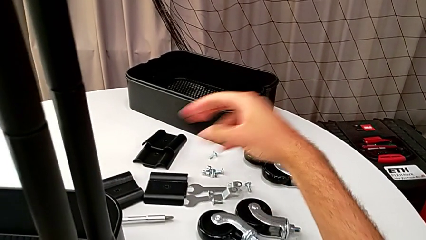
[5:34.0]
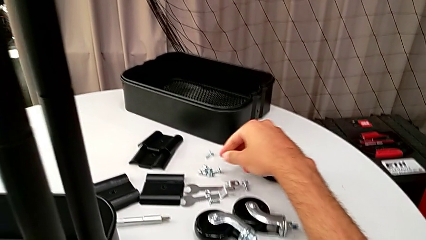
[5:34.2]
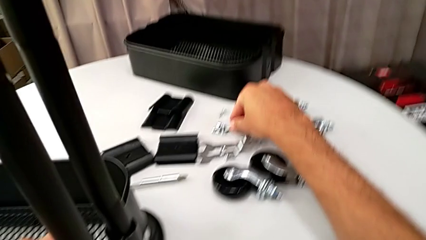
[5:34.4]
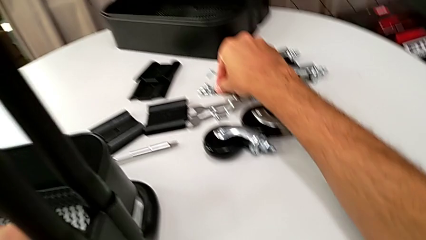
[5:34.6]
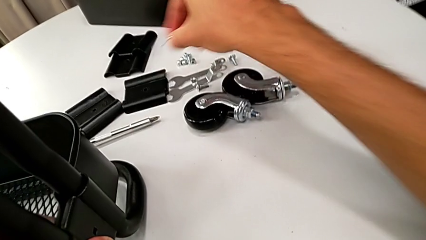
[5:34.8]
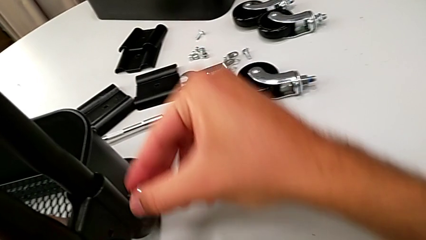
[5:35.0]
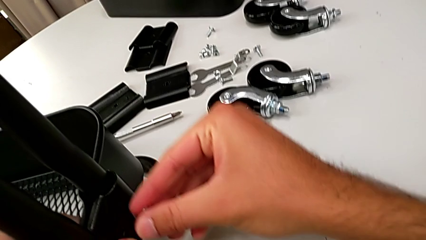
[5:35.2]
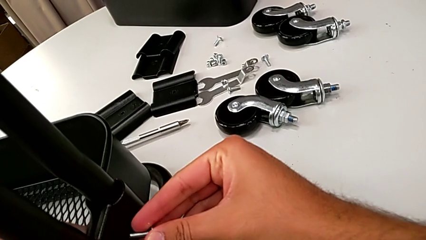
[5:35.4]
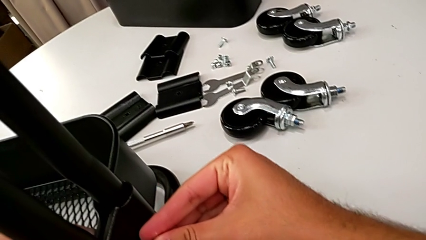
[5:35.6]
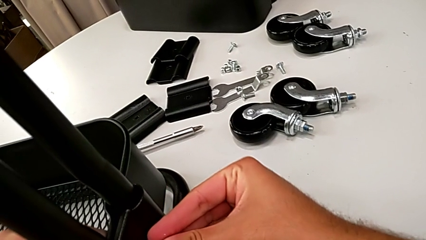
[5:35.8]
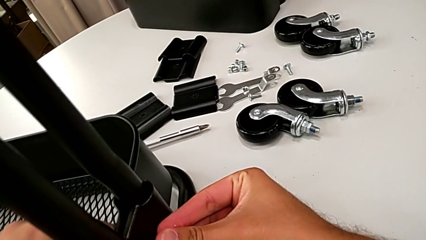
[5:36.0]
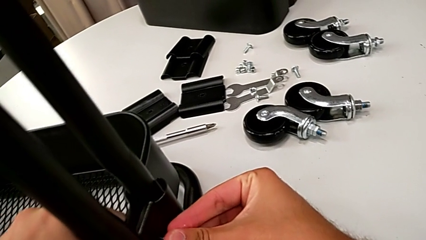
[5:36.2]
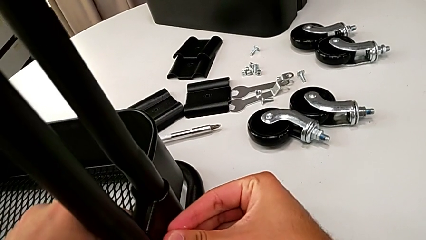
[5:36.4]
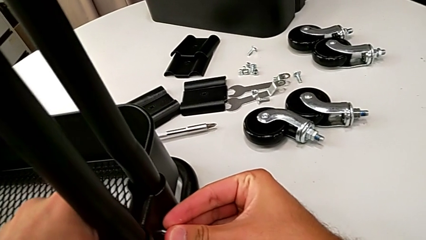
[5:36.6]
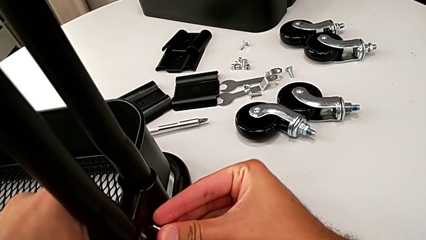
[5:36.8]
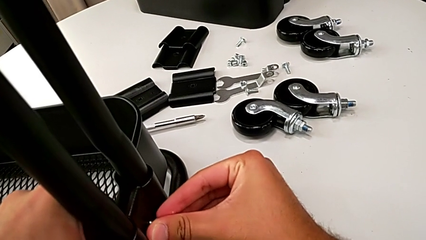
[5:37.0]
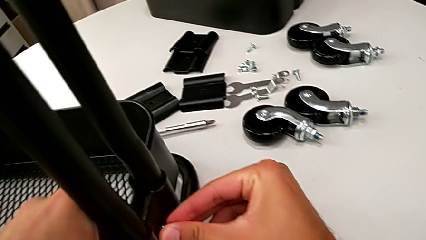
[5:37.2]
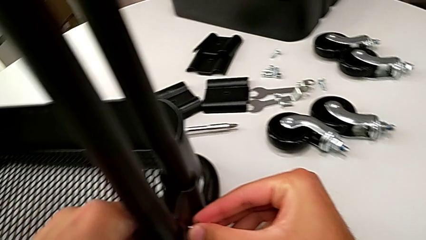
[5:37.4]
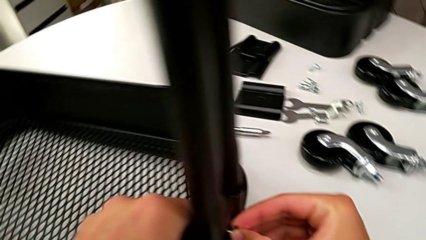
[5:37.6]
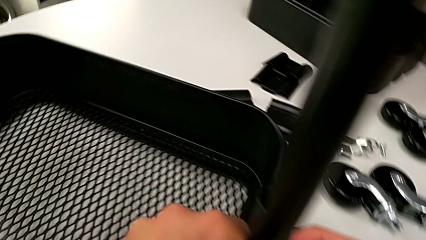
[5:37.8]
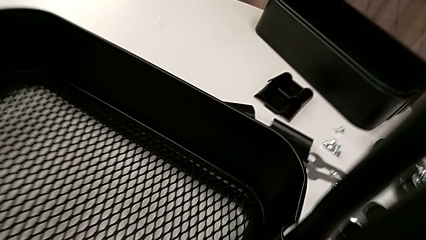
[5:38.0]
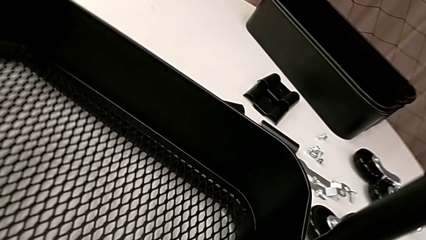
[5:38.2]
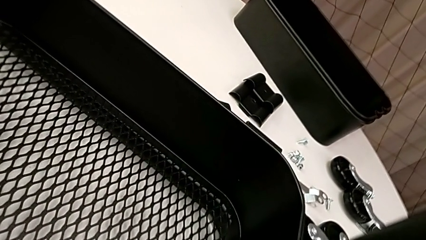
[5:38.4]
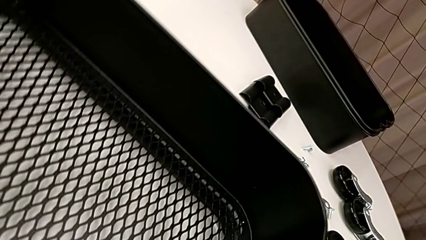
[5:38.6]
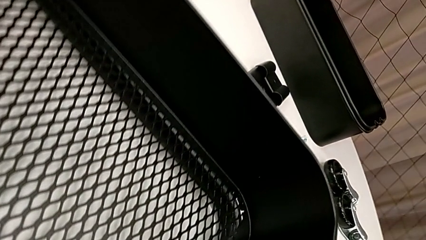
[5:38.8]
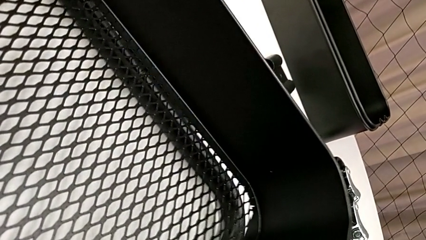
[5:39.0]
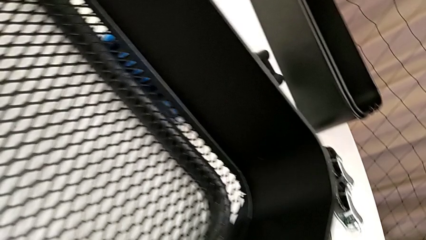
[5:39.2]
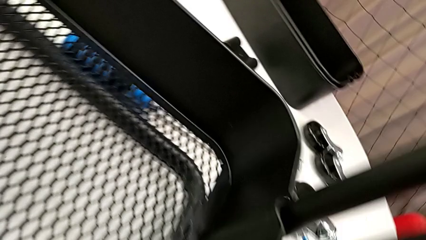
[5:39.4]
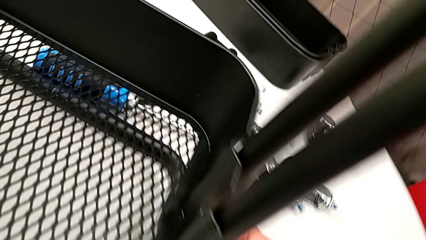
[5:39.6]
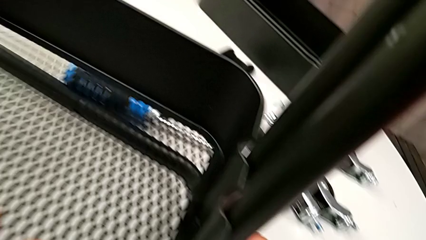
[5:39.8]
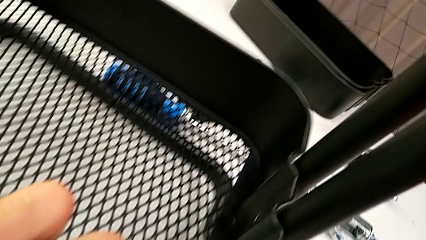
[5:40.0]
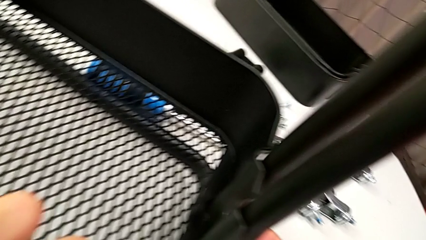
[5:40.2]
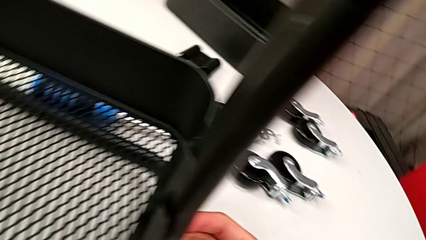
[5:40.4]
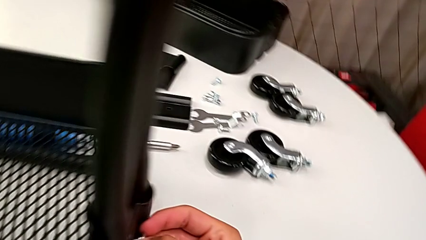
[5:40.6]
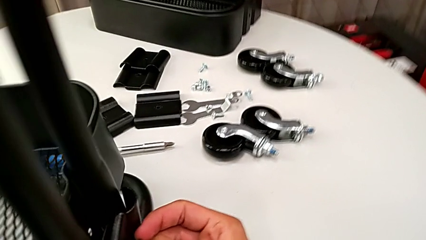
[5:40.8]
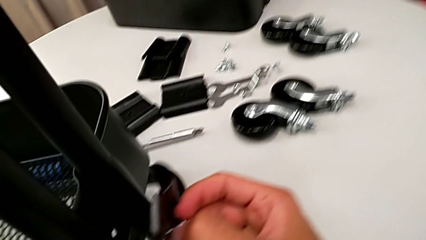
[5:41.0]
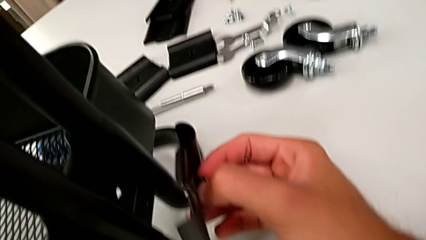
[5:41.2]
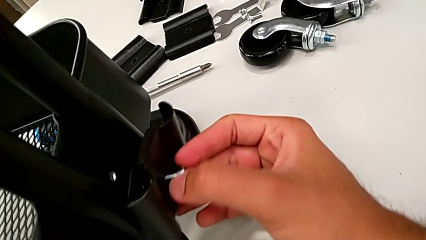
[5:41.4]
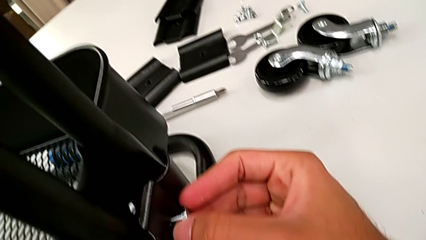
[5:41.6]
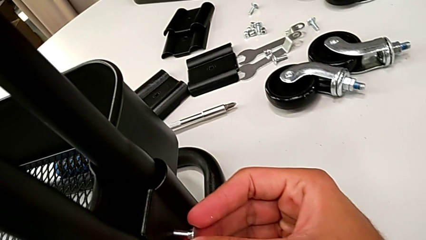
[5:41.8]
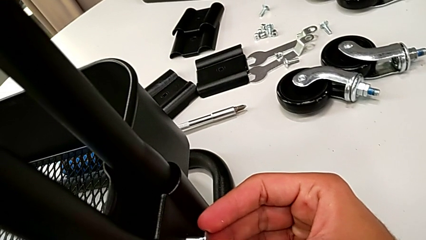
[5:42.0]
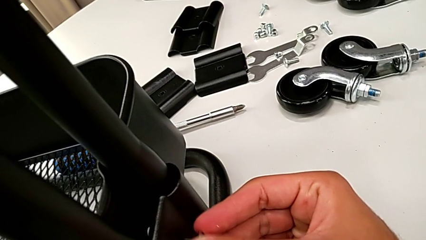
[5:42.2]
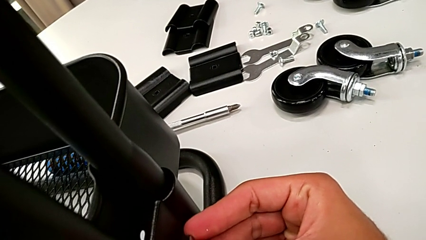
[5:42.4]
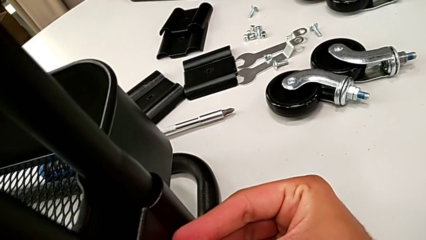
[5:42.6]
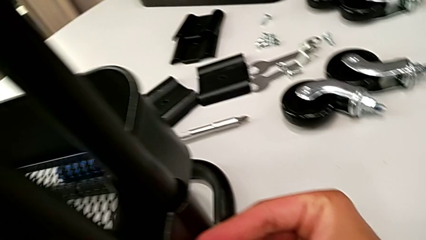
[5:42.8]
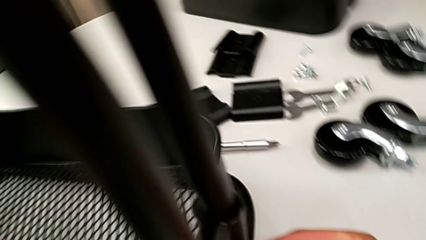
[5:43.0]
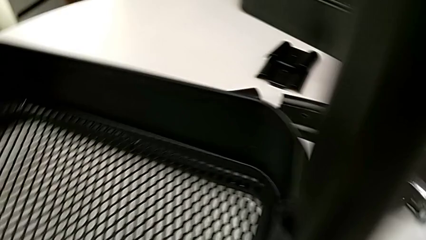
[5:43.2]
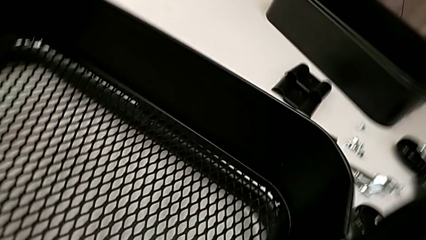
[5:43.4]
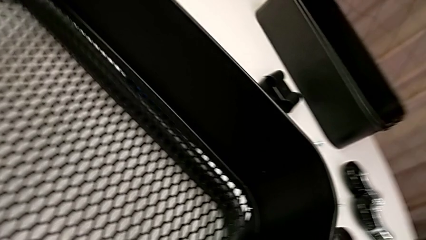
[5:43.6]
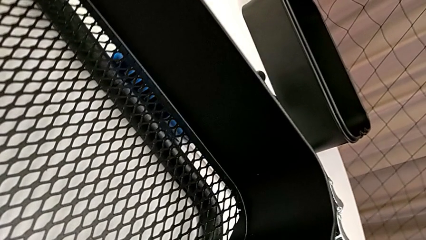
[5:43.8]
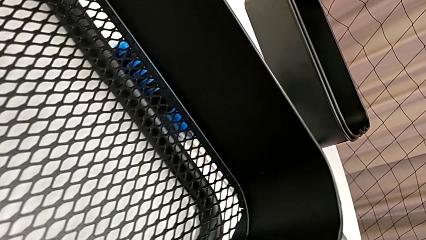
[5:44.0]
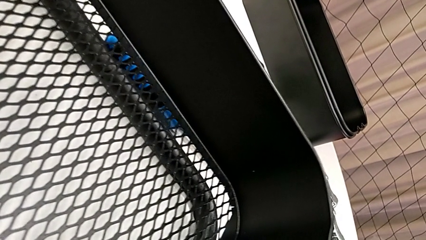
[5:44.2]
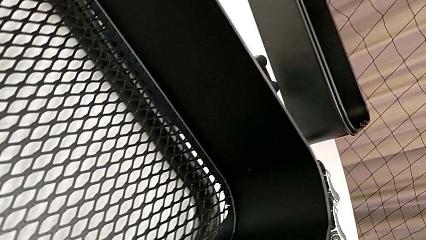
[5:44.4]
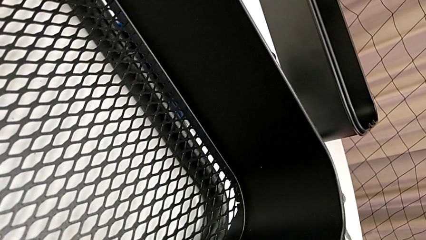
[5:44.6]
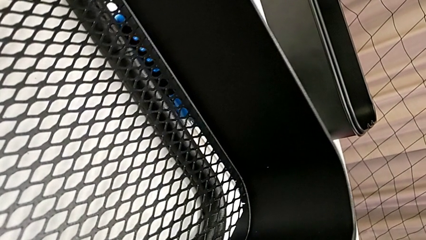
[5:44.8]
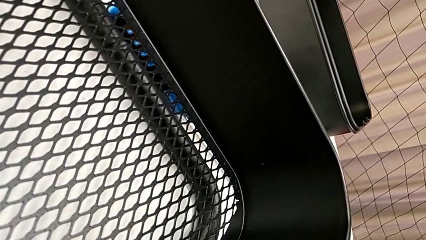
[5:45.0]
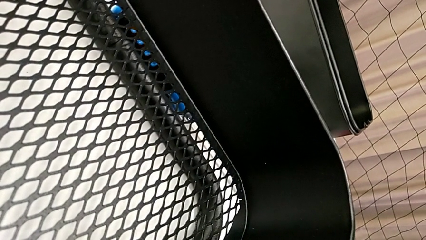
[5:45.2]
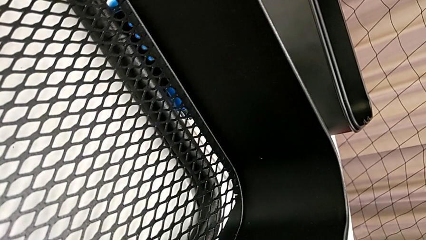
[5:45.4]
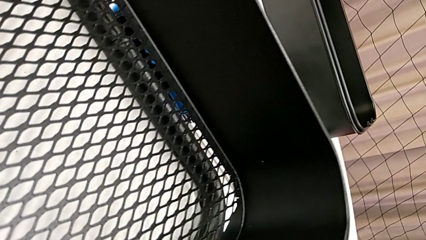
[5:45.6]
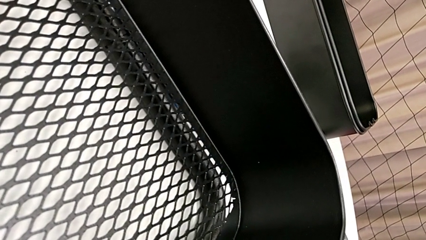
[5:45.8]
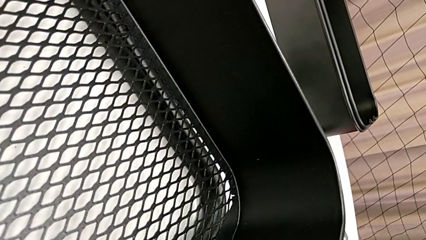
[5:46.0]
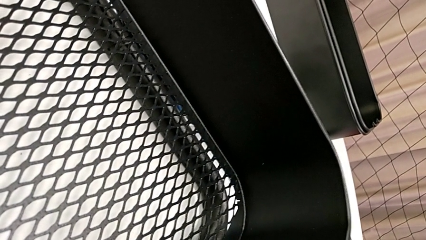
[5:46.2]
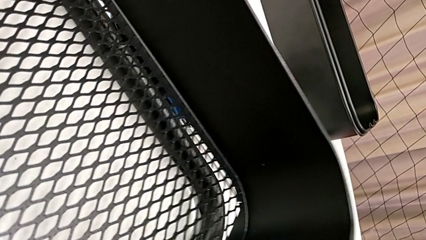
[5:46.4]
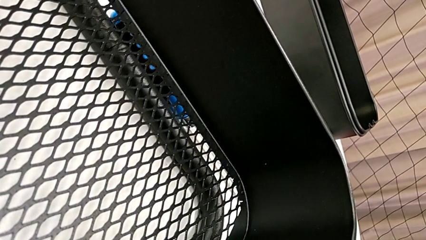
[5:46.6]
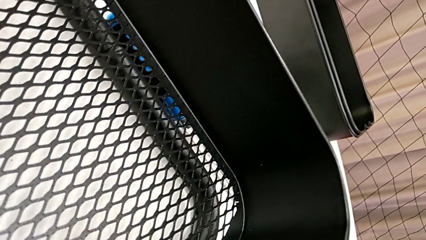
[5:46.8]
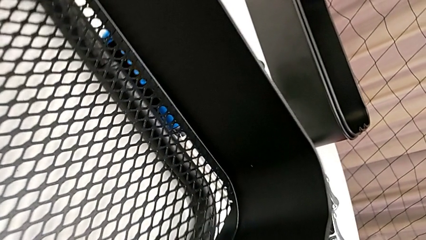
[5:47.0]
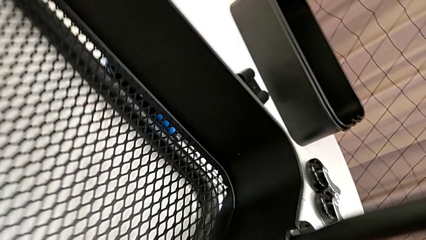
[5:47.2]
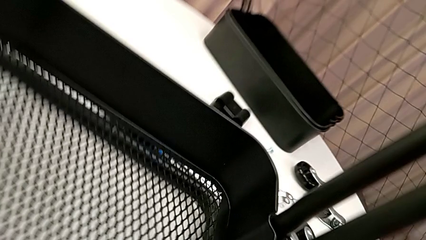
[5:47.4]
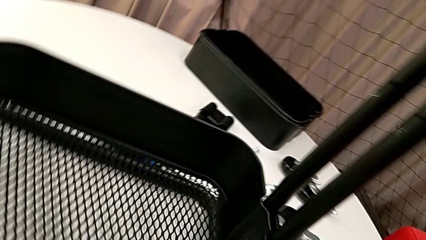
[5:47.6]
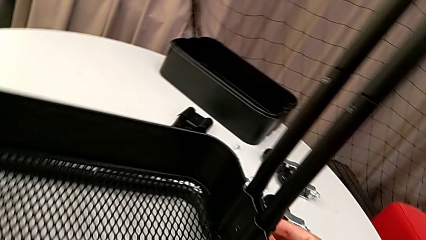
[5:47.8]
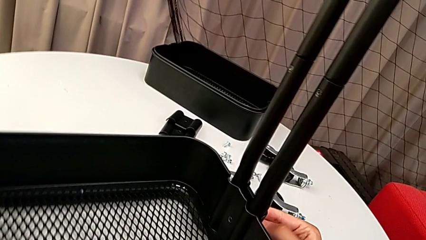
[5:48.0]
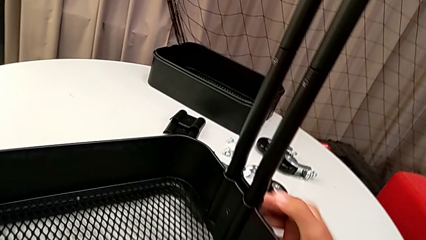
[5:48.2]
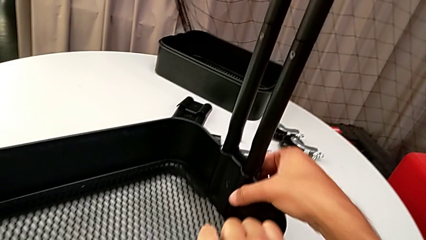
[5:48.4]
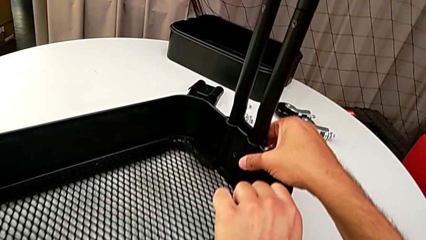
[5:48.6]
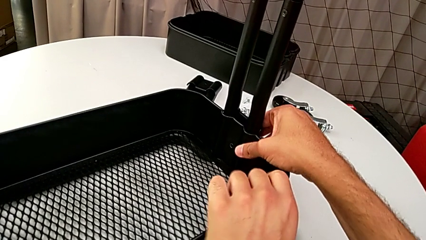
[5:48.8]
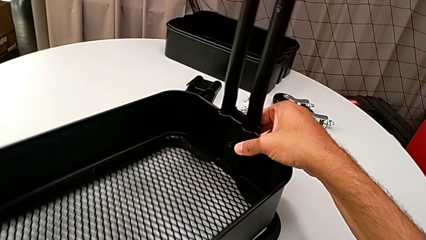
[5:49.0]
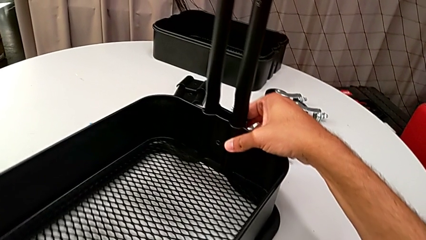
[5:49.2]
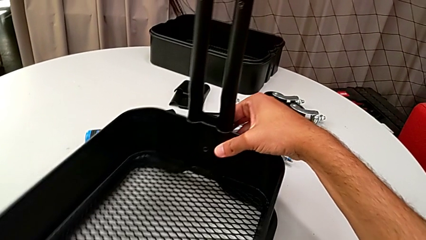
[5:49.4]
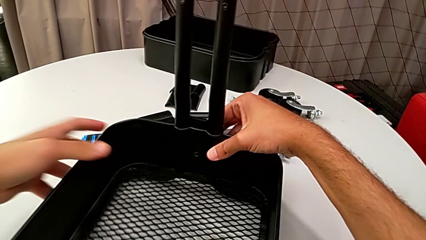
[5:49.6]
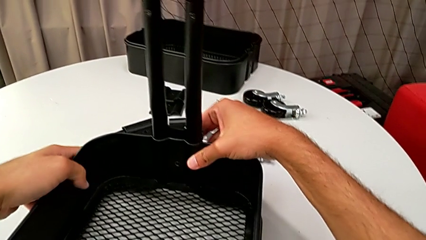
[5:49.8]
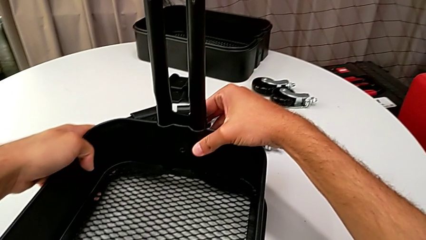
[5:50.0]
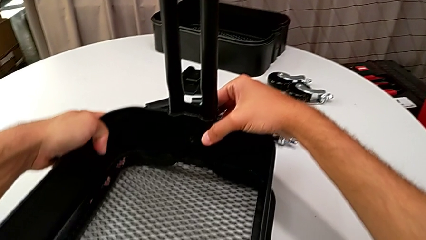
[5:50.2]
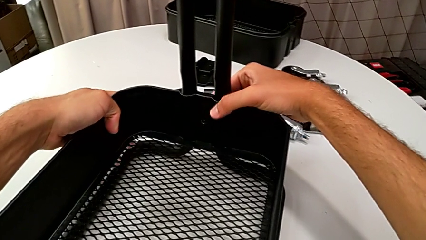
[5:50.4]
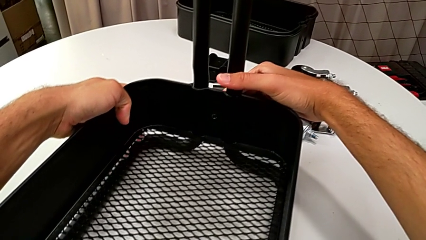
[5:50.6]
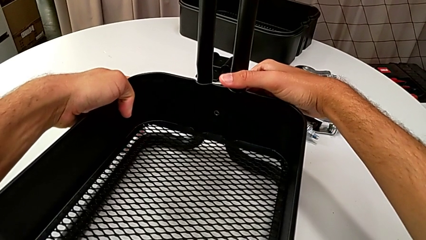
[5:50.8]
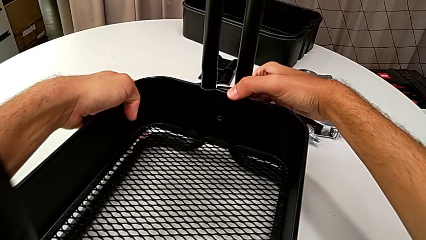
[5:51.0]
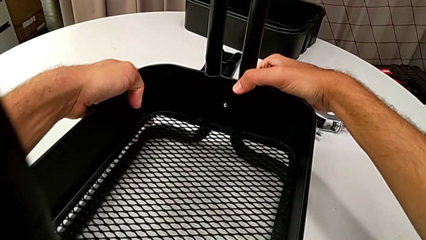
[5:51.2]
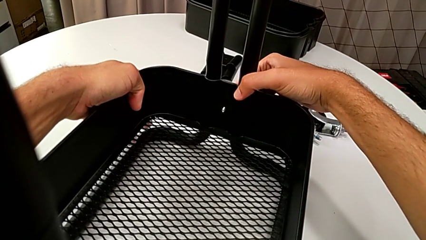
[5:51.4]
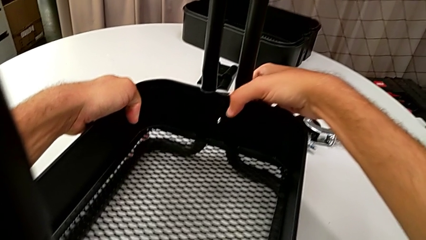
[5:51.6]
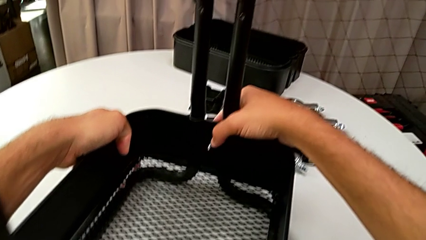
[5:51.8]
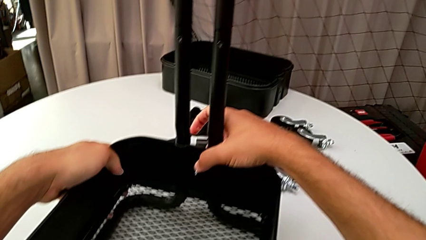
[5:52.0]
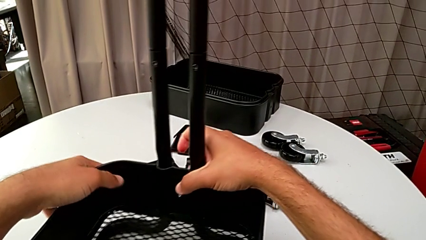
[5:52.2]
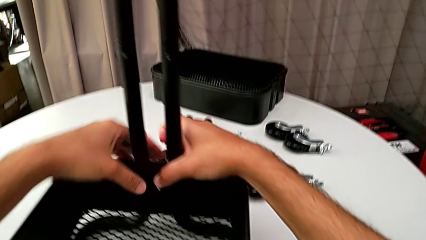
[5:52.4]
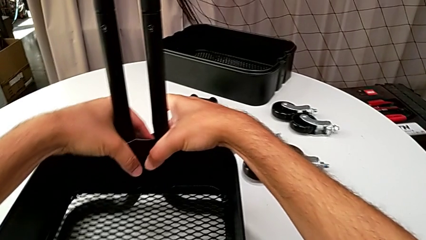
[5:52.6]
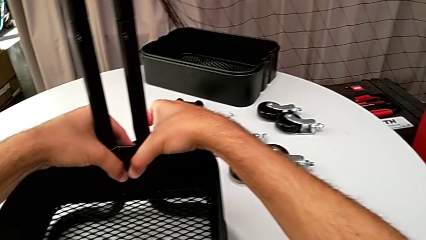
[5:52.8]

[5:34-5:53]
The camera wearer is assembling the bottom grid tray. They approach the screw, grab it, insert it and align the grid tray.
